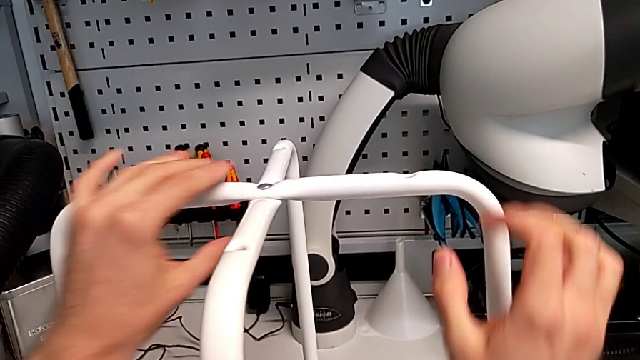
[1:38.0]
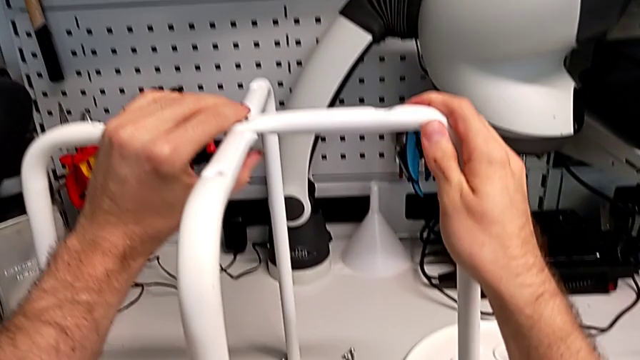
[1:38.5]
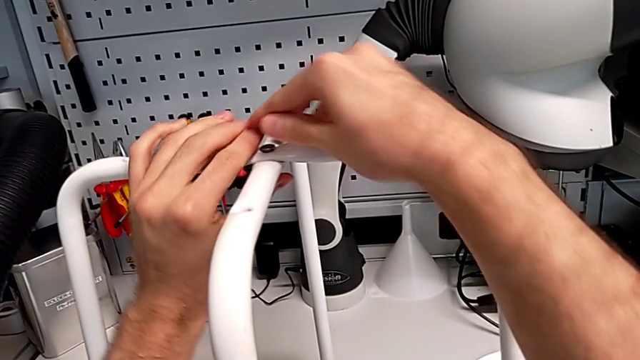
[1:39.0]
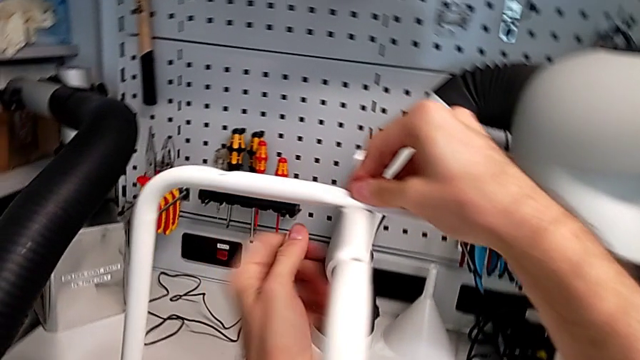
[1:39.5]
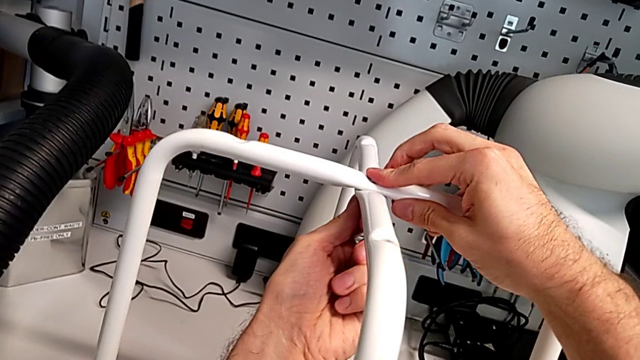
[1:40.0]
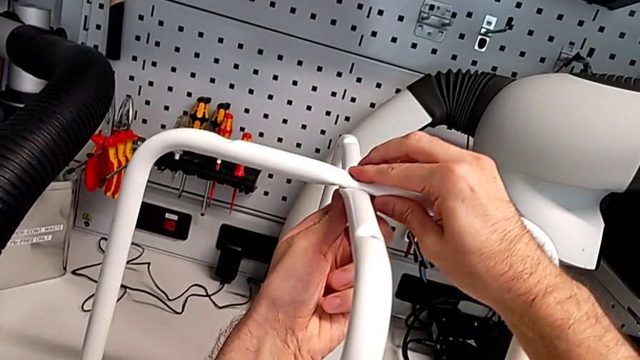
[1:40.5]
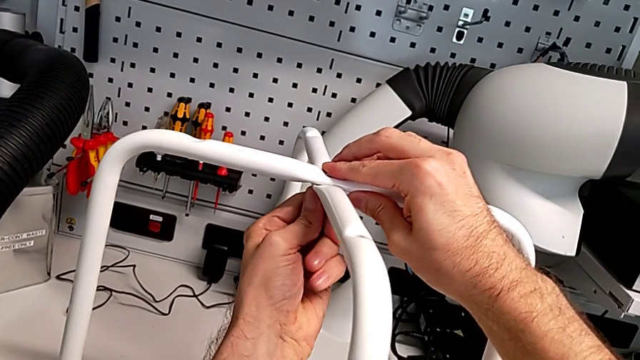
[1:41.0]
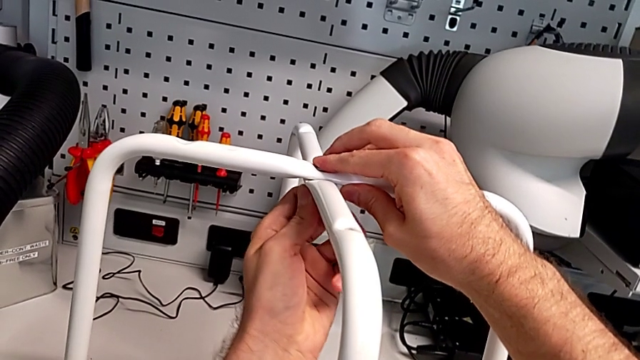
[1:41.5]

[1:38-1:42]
The camera wearer is assembling the legs together. They screw the hex nut.

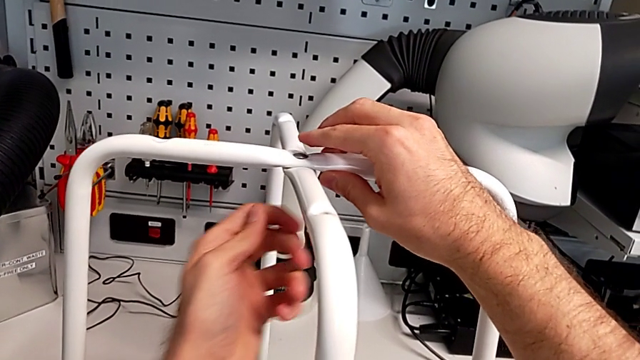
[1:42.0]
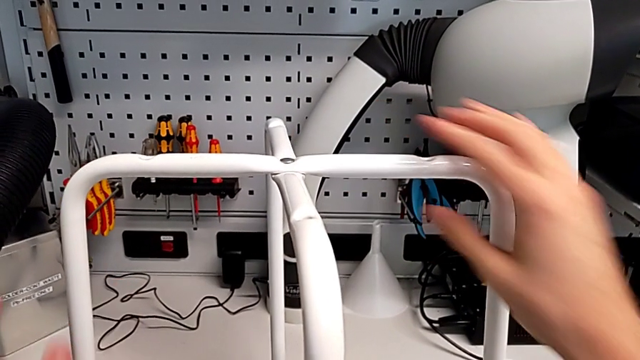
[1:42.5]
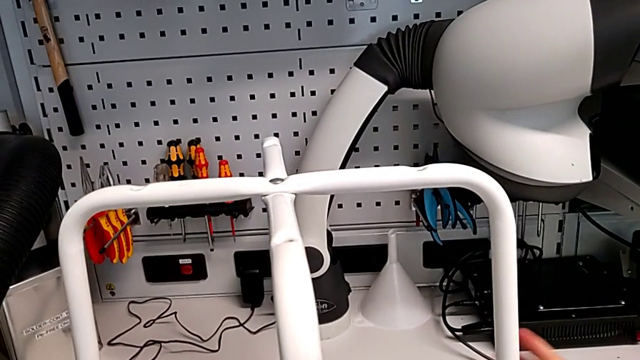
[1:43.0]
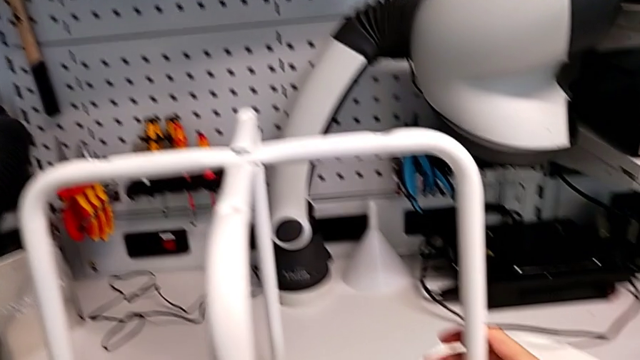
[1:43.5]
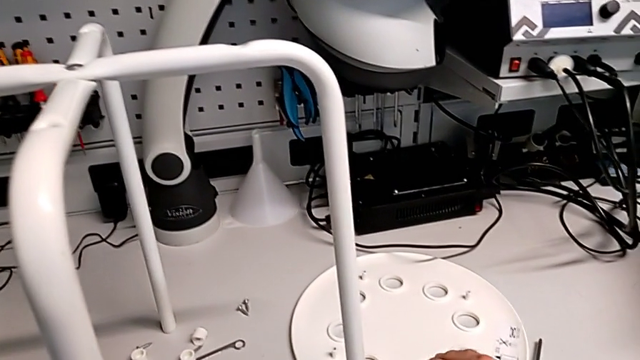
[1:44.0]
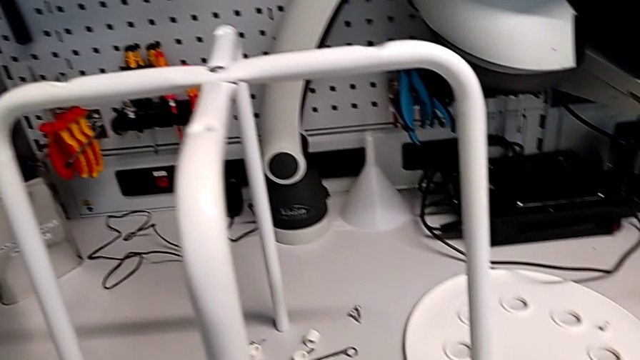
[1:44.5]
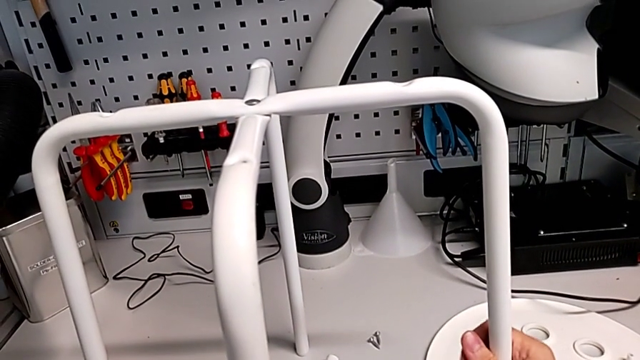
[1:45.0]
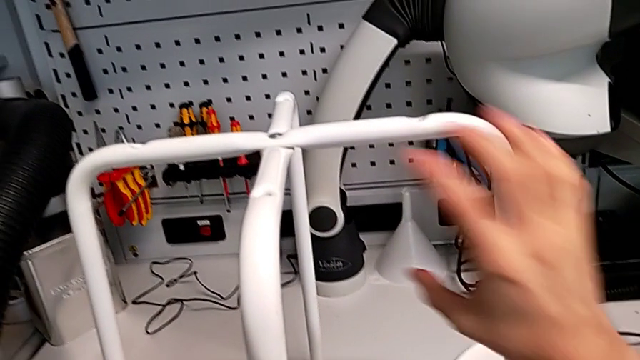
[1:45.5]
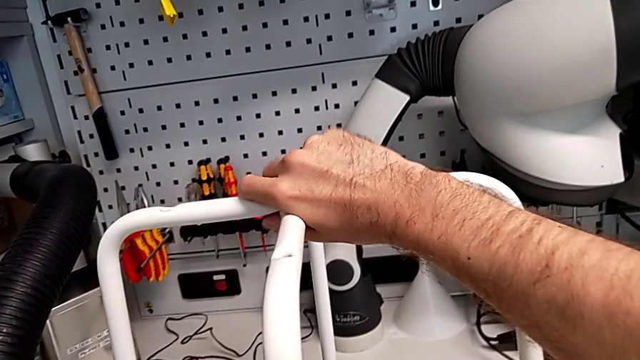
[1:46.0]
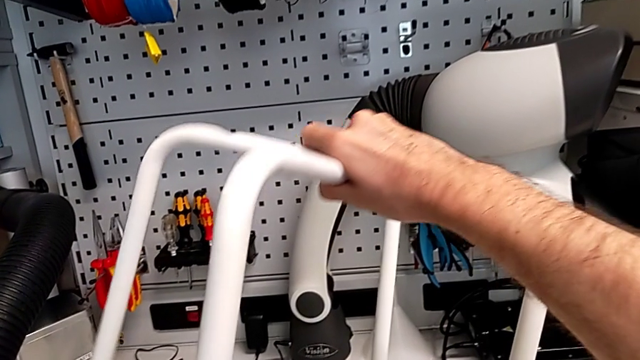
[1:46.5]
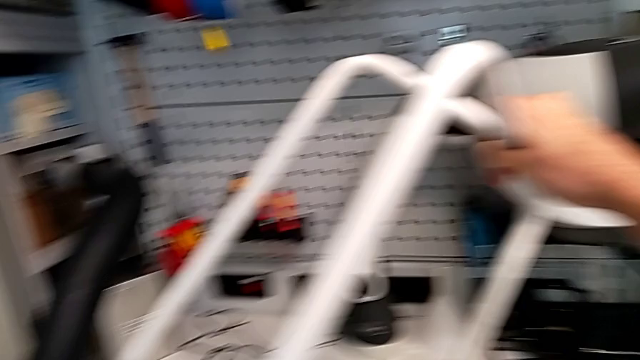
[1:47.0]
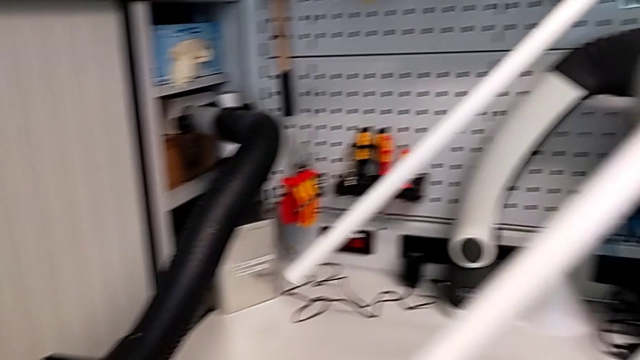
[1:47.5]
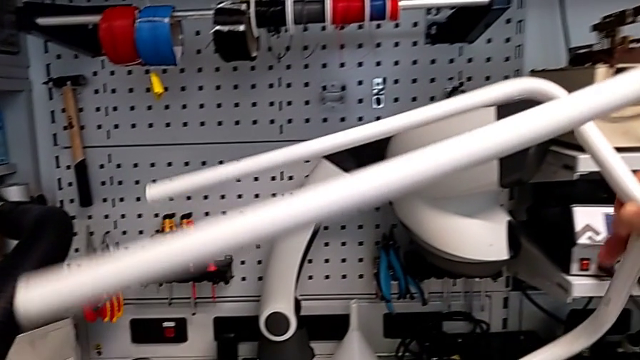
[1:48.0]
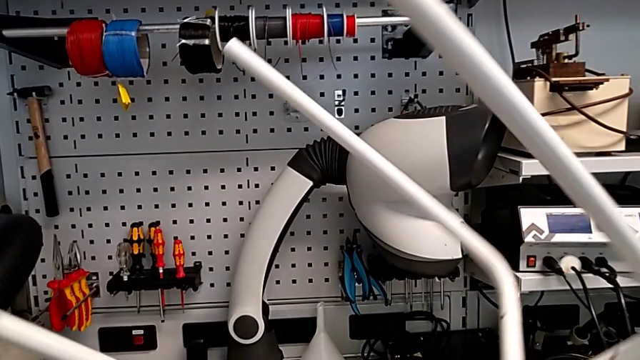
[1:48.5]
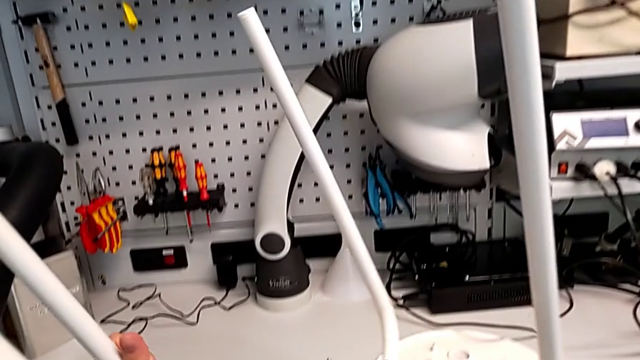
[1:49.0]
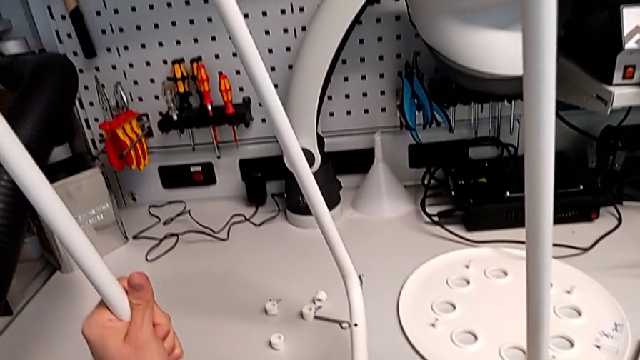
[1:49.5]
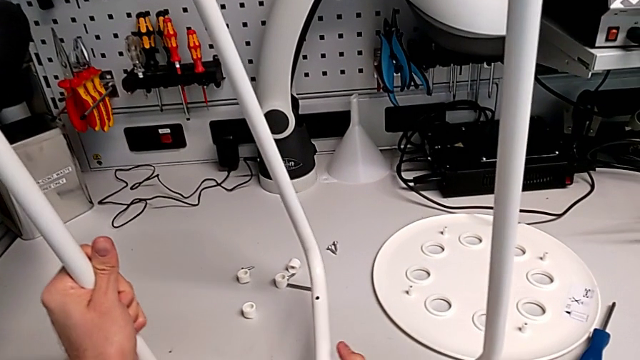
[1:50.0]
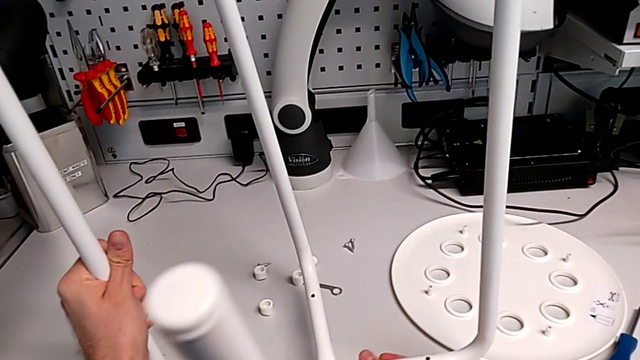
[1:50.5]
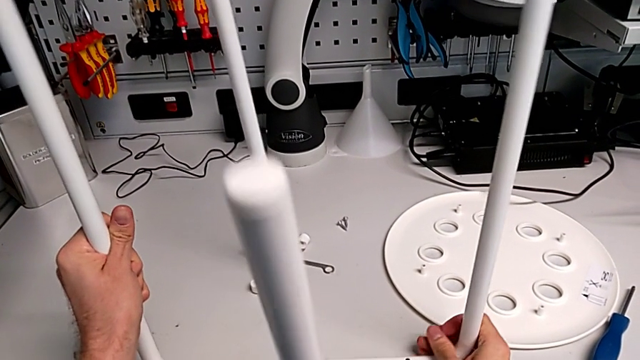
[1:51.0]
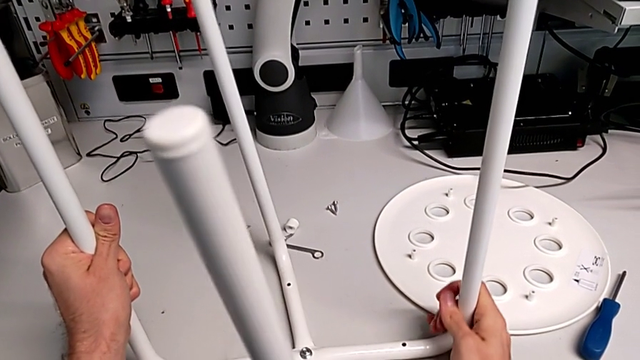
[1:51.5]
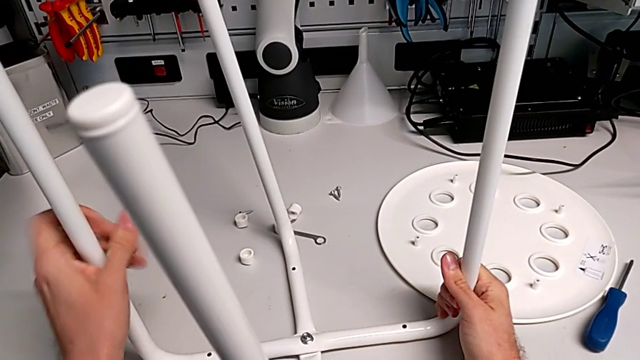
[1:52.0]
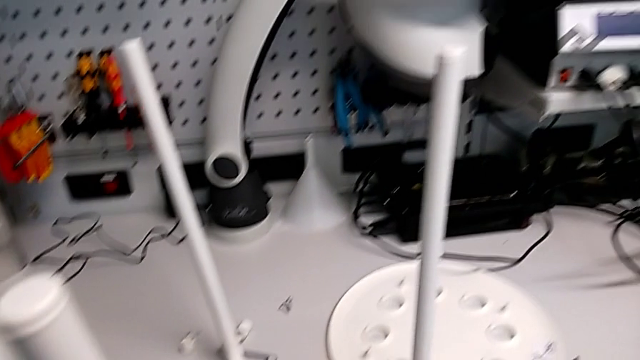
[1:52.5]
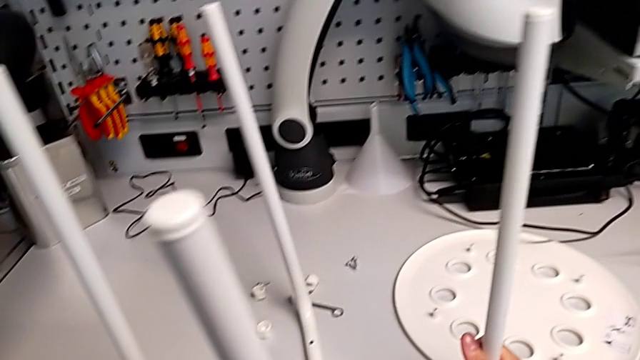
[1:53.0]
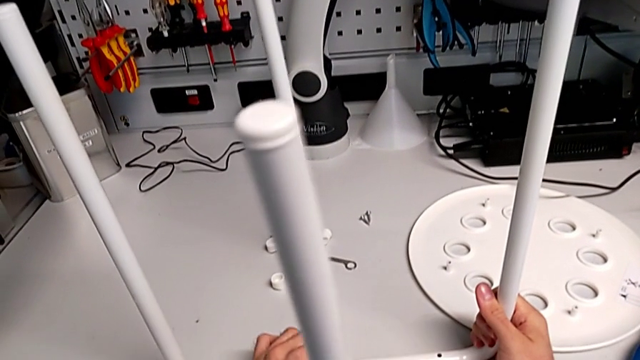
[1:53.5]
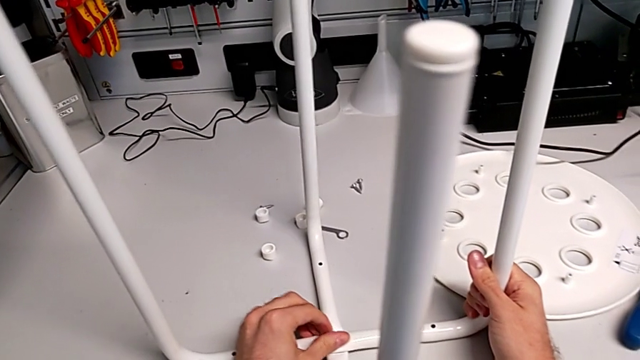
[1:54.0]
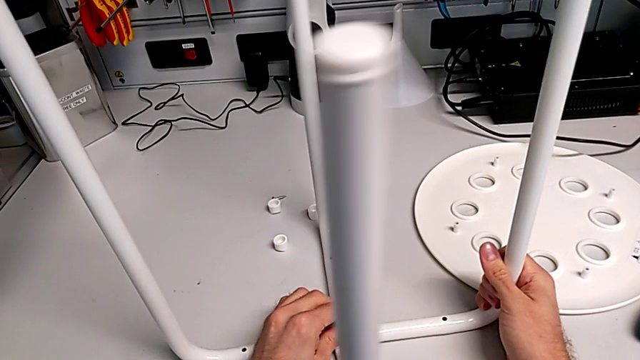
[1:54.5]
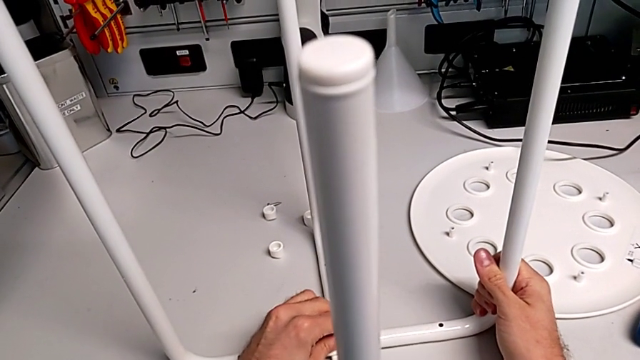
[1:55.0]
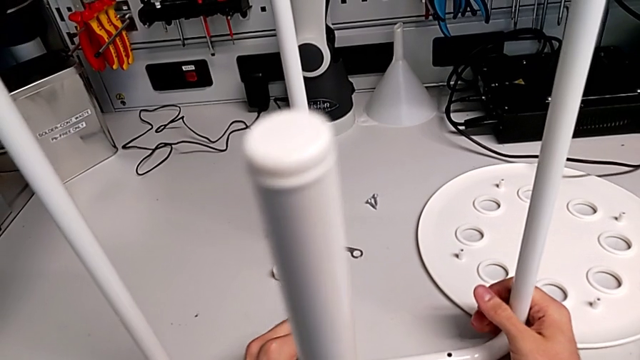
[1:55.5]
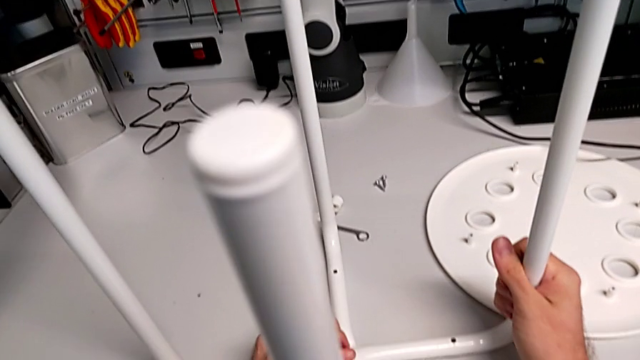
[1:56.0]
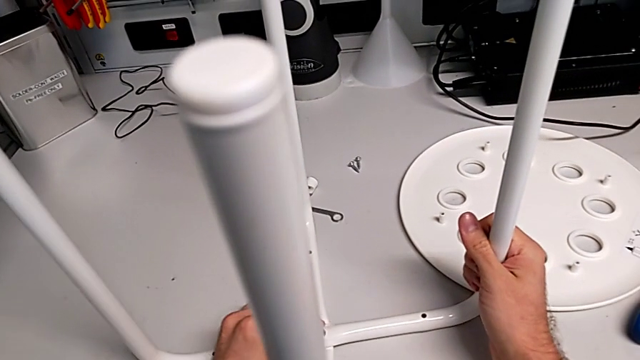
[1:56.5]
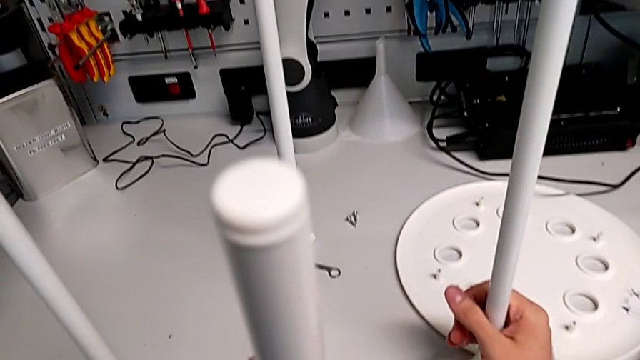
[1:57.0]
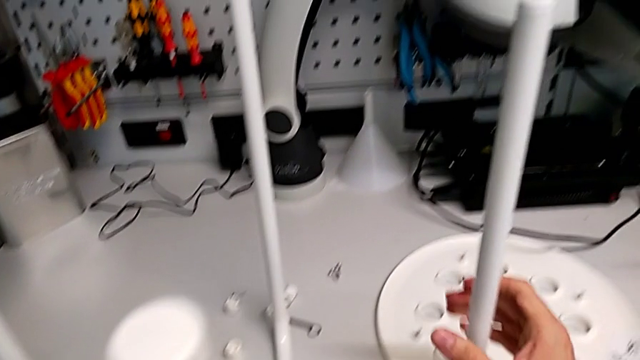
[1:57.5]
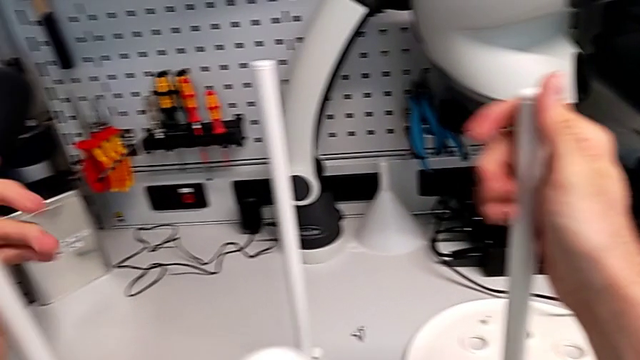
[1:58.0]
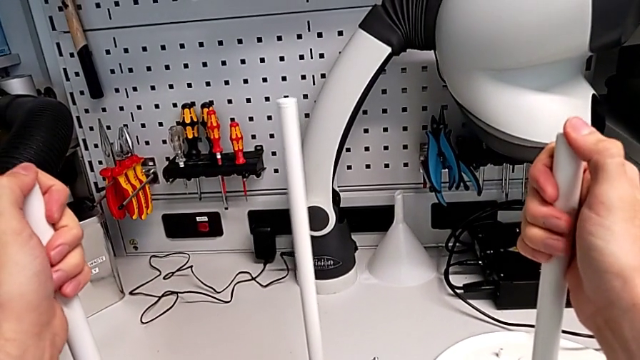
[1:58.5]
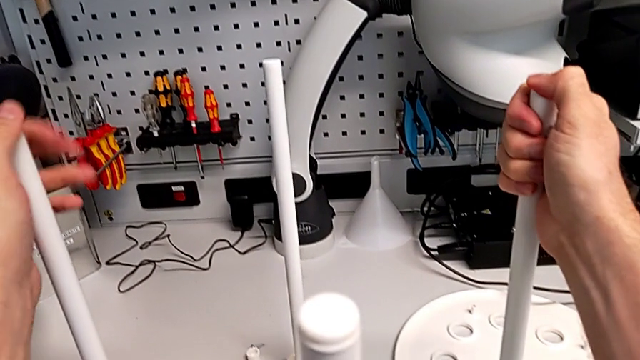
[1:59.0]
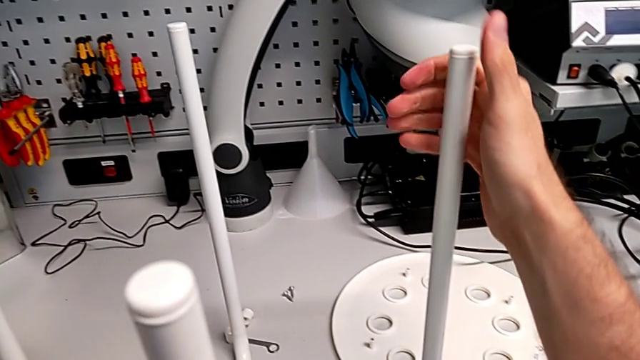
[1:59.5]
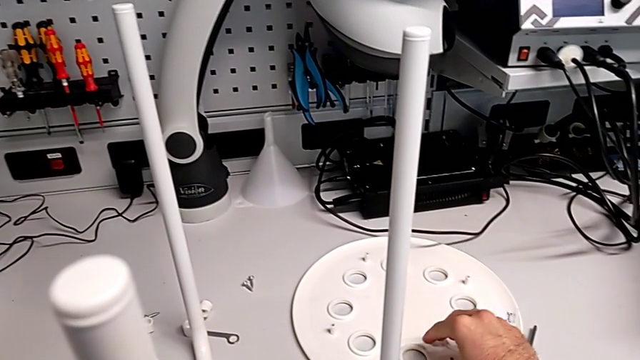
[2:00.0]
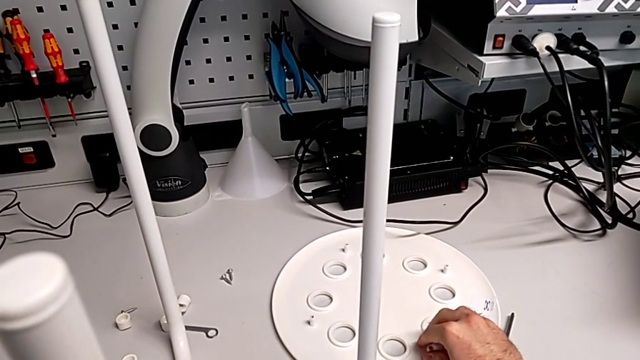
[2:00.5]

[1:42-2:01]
The camera wearer is assembling the seat. They grab the leg, rotate it, screw the hex nut, hold the leg and grab the seat.
